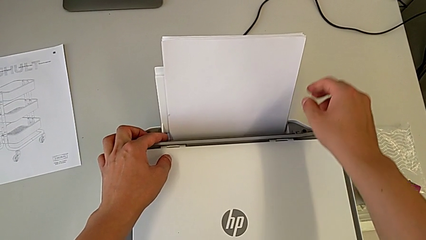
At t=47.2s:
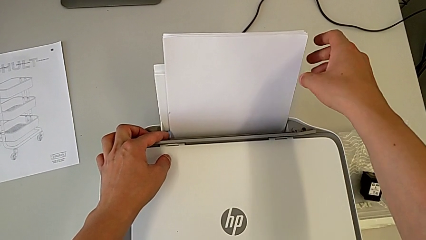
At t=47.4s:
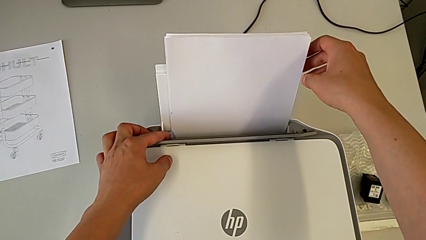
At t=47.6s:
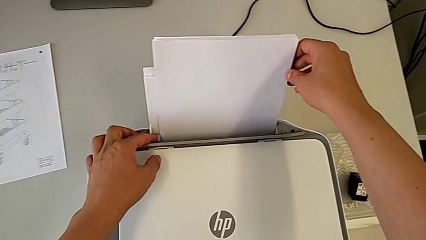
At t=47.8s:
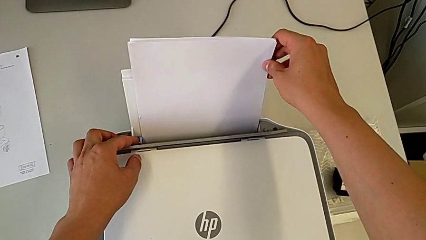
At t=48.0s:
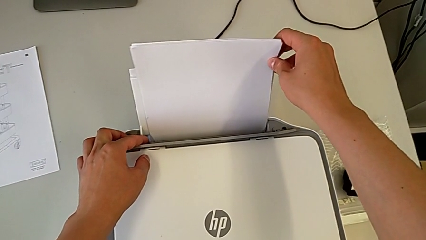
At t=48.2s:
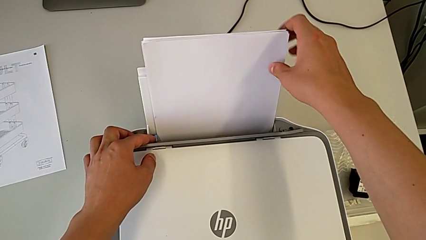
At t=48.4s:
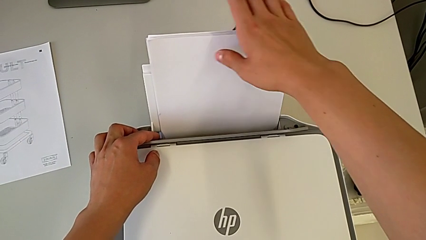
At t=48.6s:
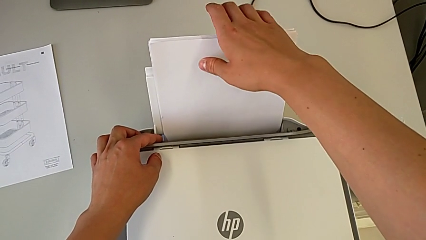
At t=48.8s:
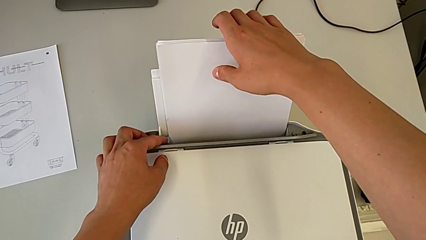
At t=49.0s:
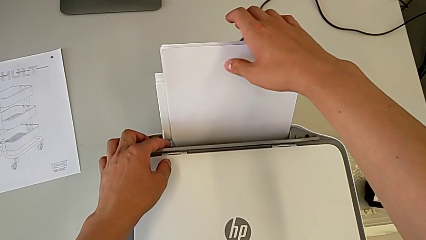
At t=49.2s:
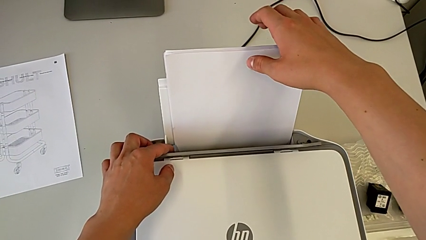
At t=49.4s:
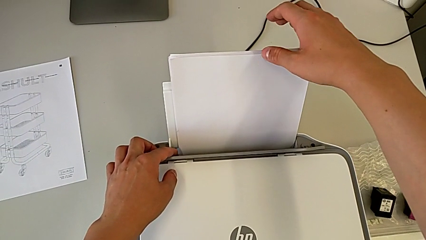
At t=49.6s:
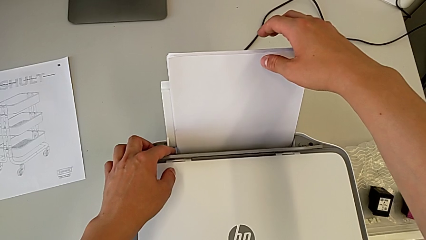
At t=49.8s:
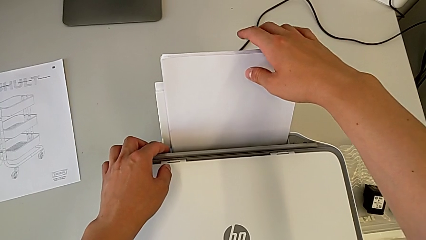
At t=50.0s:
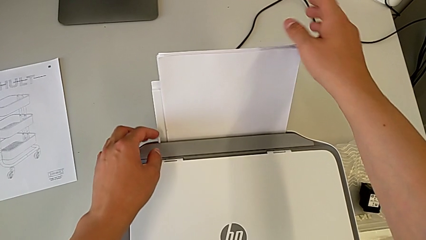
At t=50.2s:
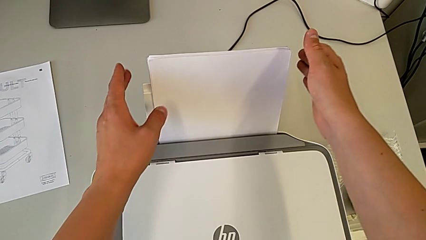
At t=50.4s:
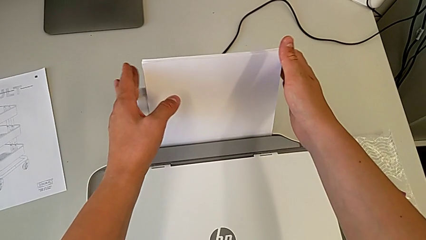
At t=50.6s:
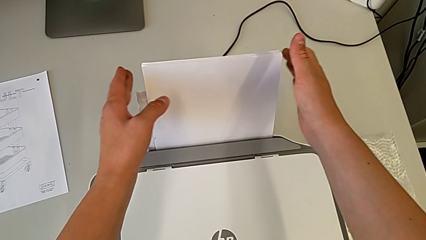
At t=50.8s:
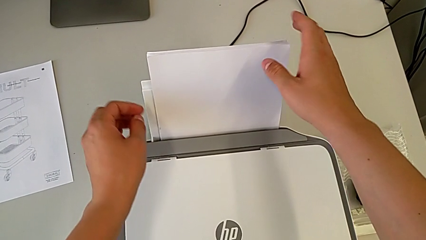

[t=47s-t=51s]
The camera wearer is loading paper into the printer. They begin to align the paper stack.

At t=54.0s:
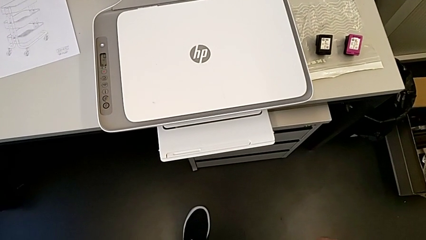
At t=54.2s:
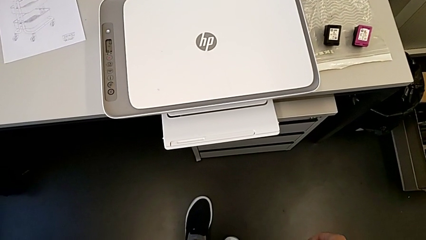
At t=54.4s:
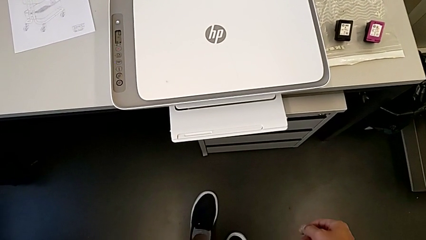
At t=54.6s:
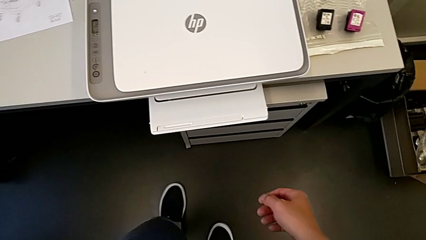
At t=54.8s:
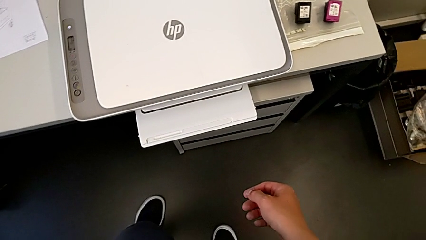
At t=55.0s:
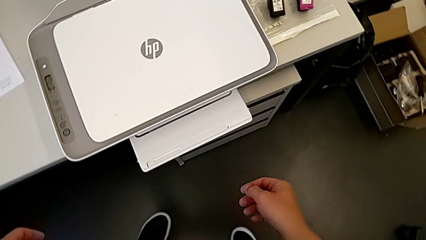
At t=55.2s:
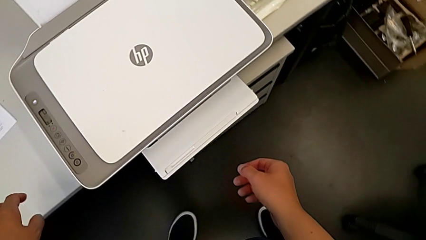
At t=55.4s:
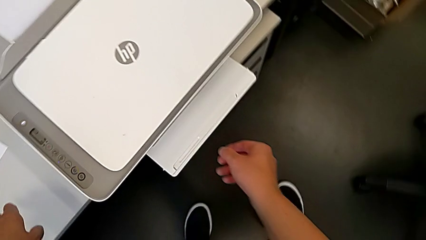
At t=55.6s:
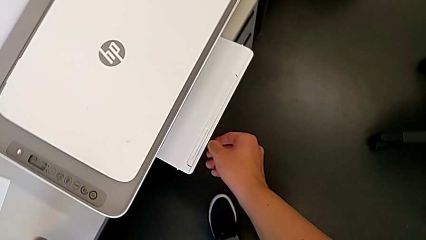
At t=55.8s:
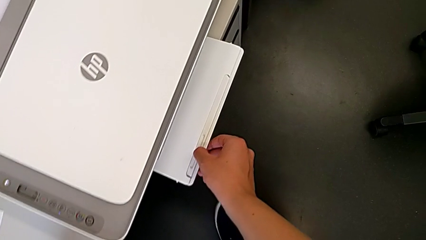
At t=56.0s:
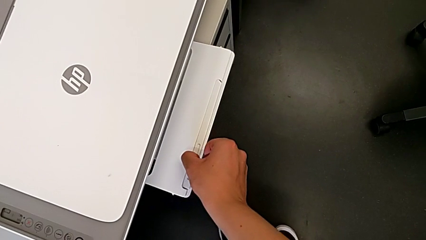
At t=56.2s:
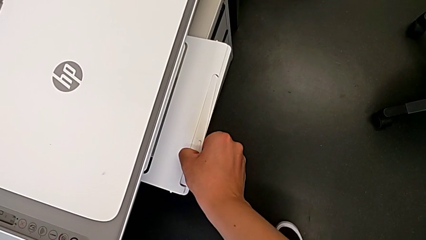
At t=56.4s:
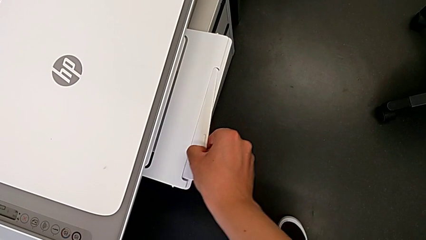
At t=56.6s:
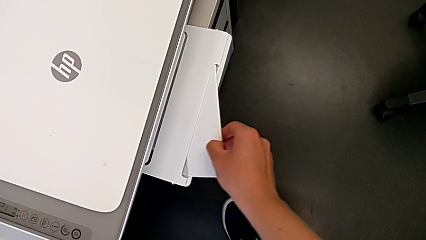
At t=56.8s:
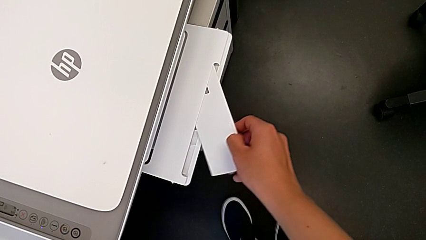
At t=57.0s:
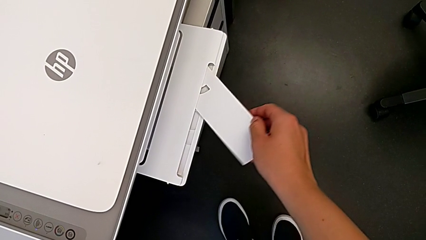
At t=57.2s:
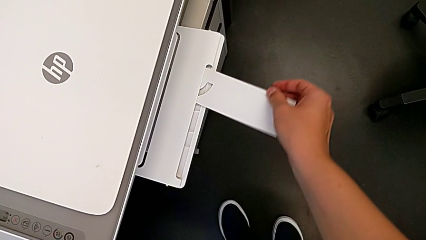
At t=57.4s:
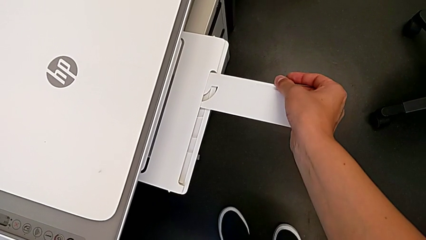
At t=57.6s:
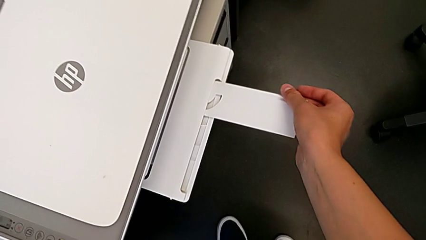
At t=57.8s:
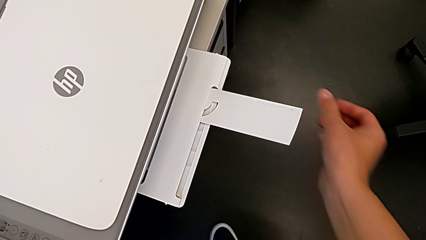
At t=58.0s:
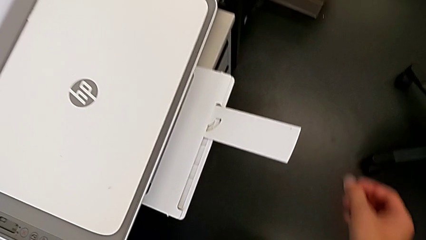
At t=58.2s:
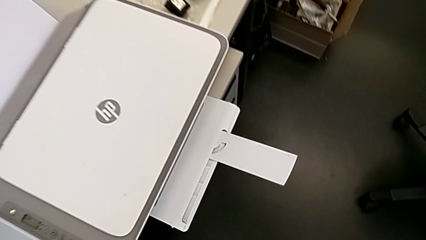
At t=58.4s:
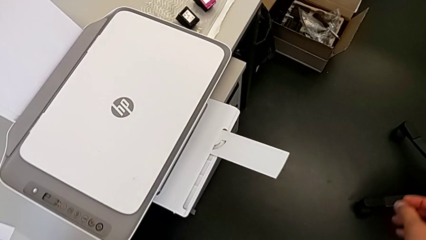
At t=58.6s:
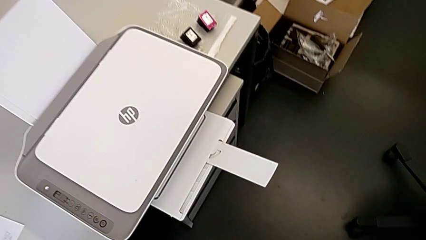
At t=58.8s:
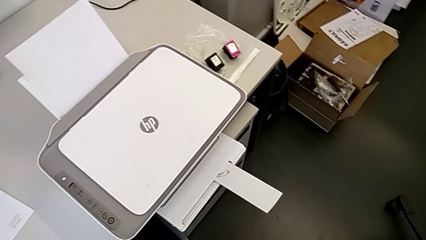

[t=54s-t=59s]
The camera wearer opens the paper holder. They open the tray shield.

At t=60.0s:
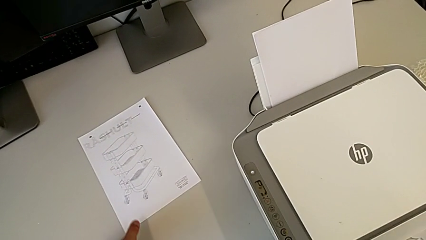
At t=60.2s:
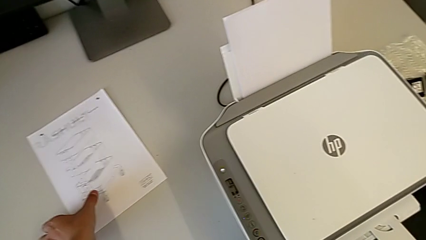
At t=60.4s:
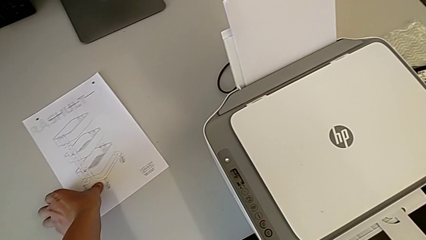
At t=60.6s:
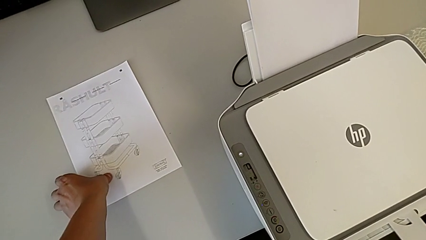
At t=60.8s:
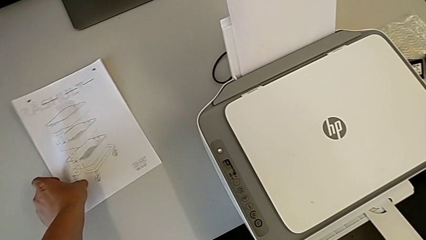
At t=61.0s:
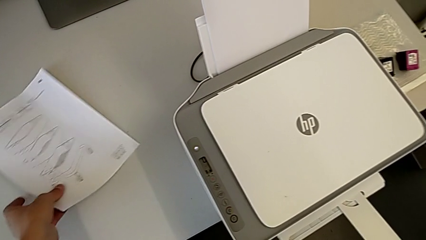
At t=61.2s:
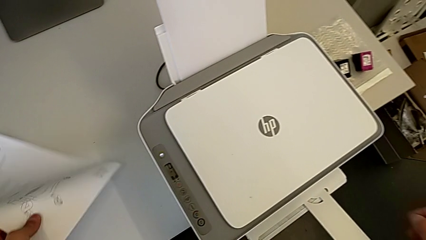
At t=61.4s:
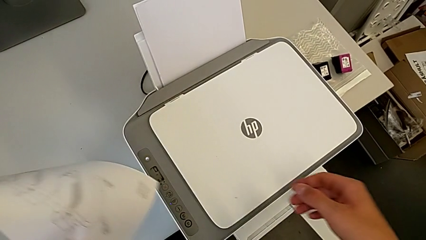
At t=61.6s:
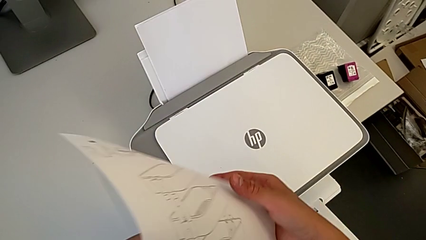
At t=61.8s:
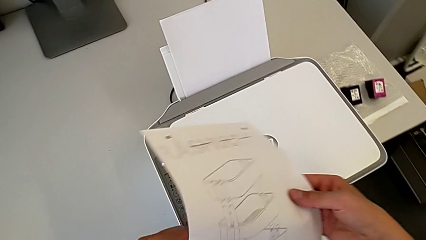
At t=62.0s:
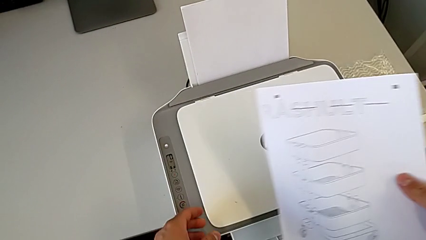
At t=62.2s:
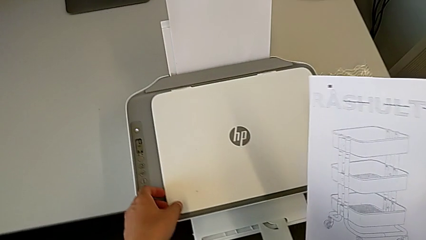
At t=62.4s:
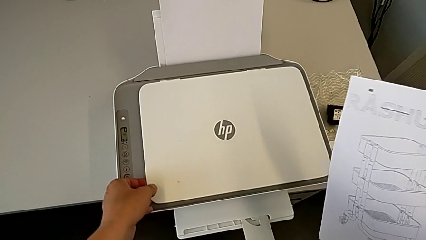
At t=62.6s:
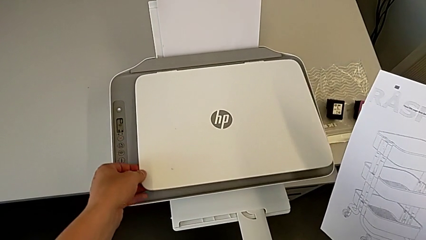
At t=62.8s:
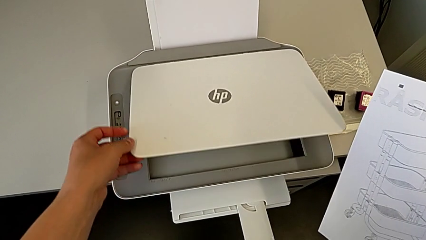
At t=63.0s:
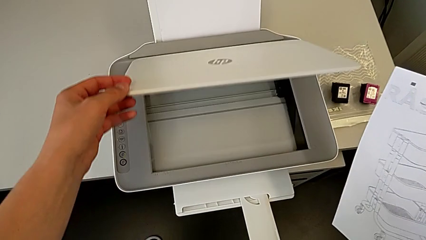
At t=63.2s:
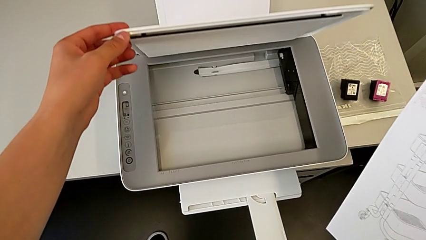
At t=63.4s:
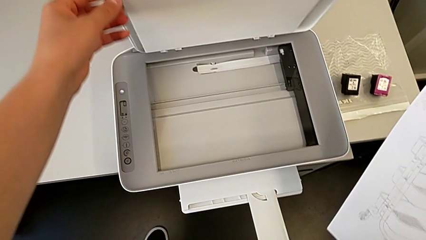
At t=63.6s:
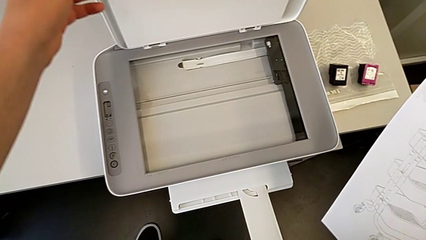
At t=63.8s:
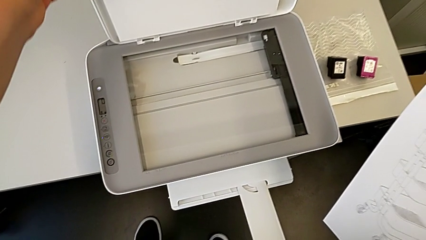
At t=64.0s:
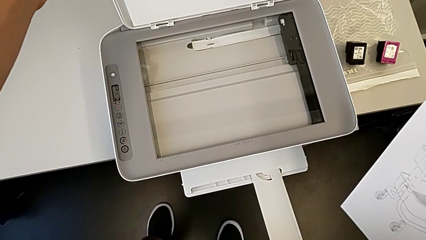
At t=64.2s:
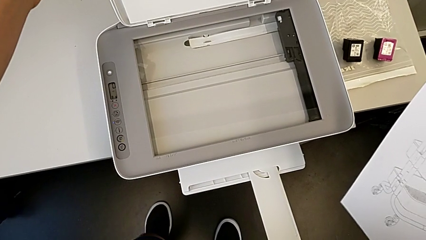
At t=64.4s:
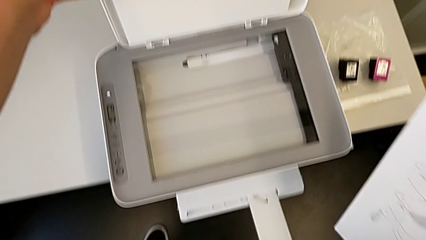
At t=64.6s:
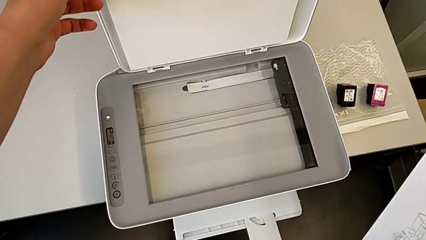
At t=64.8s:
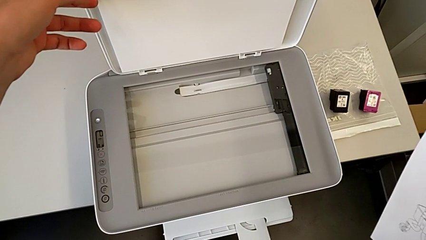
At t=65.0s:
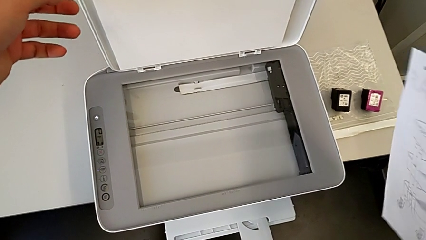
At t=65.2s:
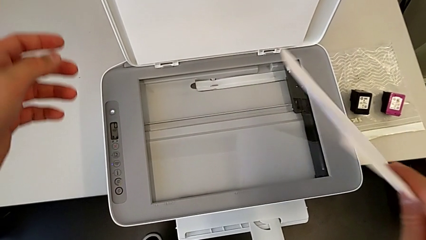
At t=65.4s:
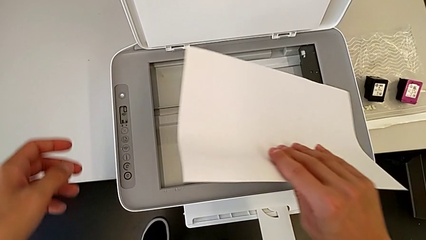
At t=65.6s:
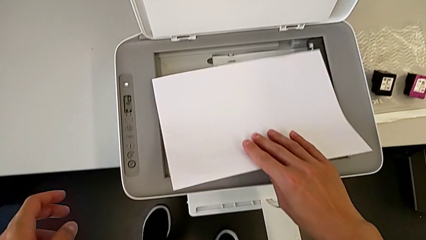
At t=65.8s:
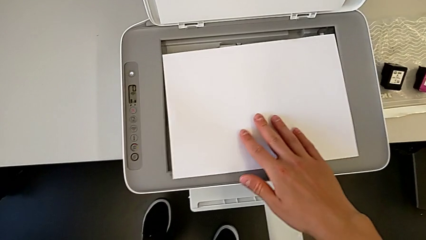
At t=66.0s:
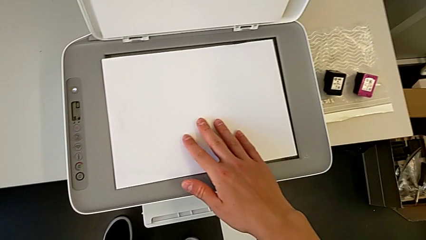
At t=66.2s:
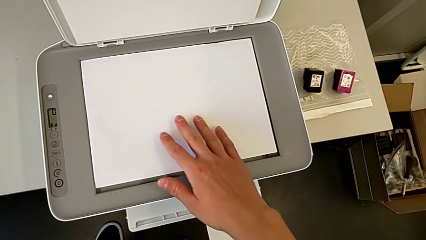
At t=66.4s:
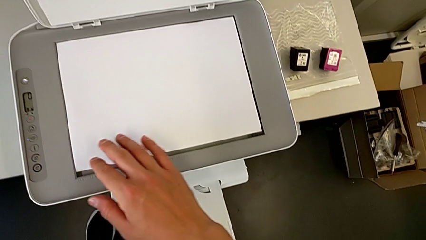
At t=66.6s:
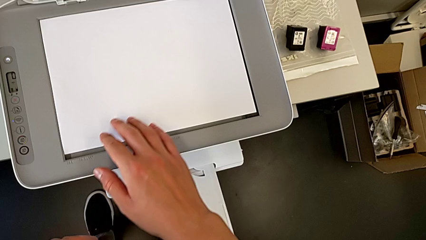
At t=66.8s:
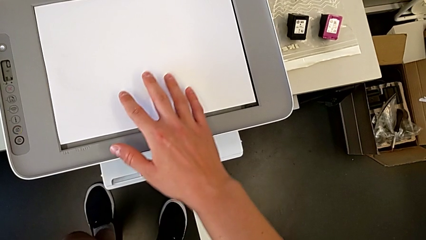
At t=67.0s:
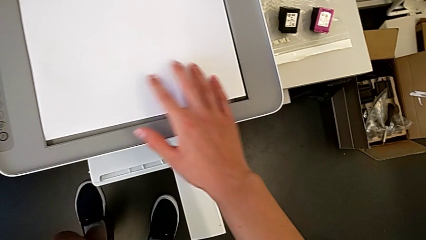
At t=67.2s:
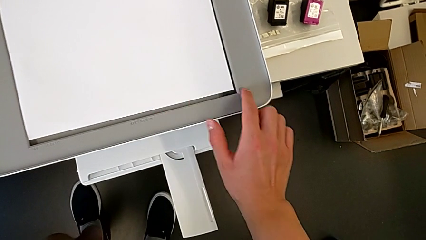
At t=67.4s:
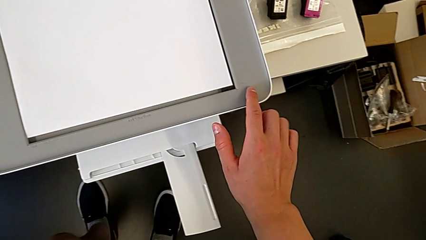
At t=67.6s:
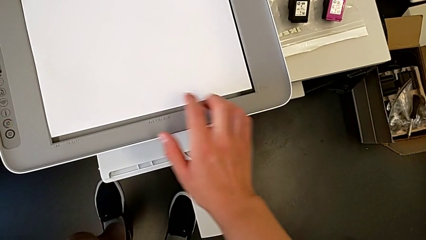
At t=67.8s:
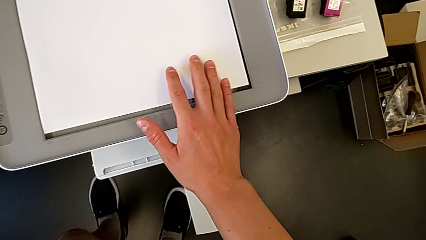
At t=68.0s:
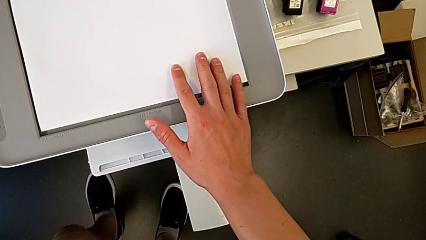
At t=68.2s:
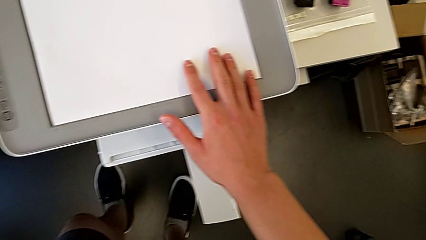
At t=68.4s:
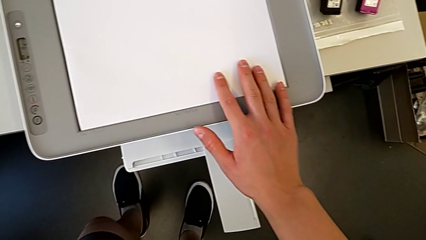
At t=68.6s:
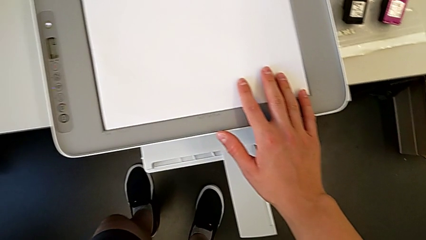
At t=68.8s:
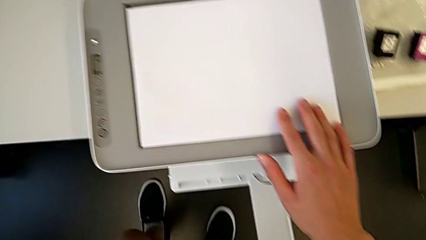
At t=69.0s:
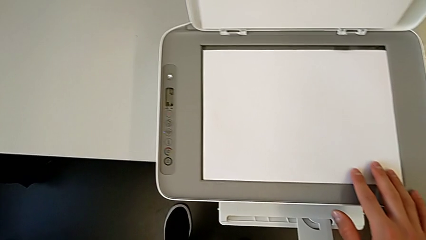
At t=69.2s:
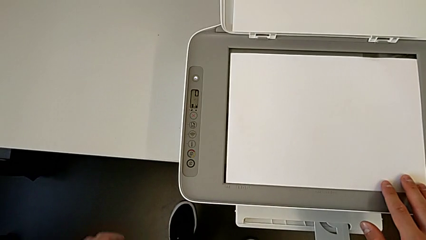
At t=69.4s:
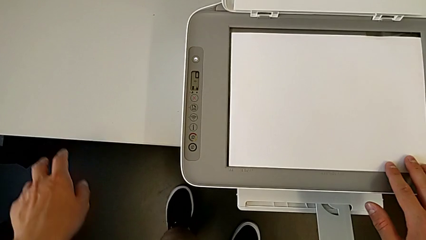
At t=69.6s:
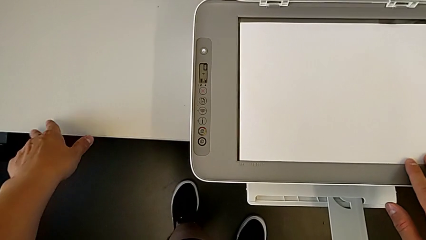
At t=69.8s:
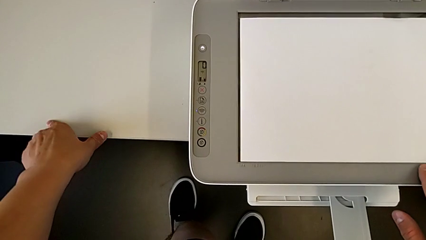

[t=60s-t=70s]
The camera wearer is printing a black-and-white copy. They lift the paper stack, open the copy gate, place the paper stack and align it.
